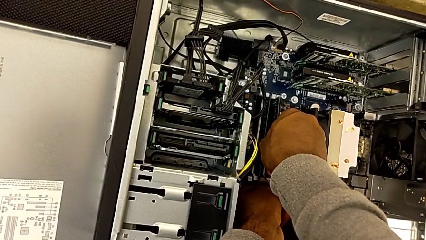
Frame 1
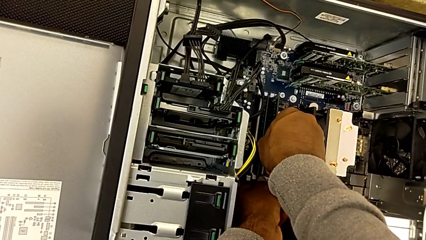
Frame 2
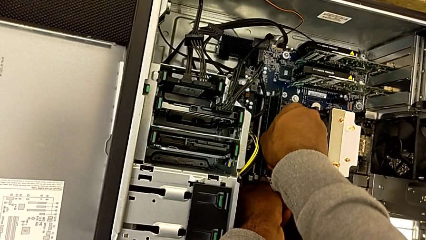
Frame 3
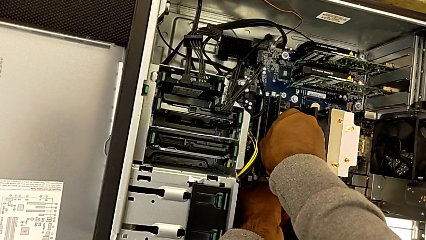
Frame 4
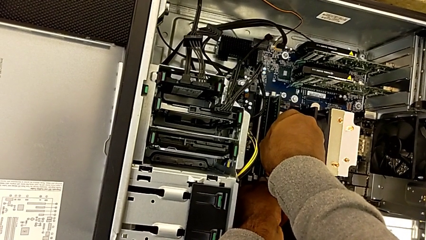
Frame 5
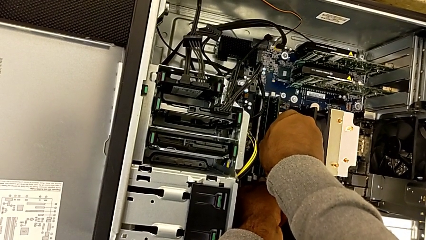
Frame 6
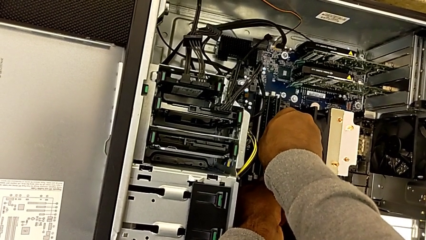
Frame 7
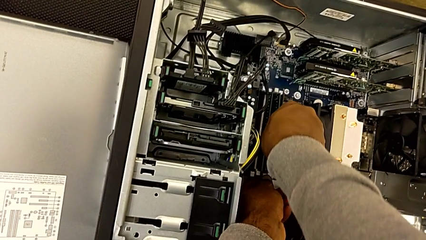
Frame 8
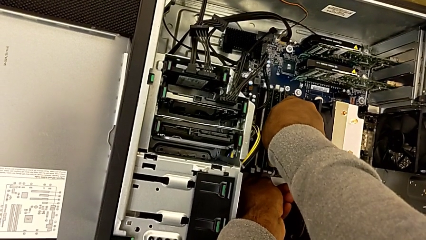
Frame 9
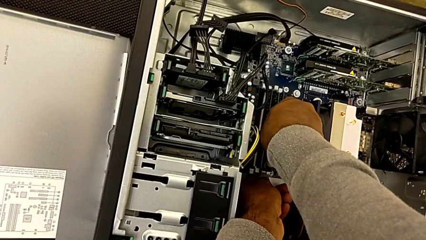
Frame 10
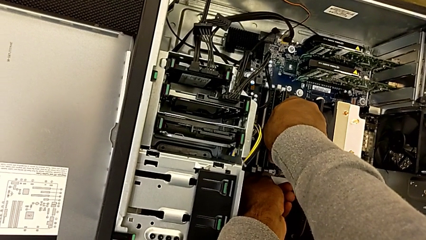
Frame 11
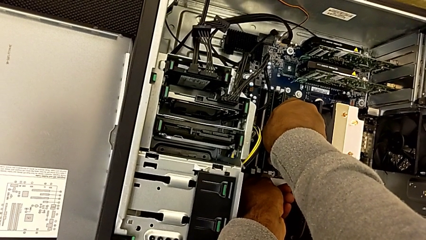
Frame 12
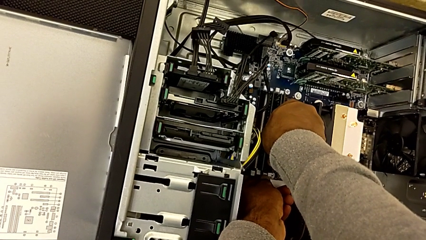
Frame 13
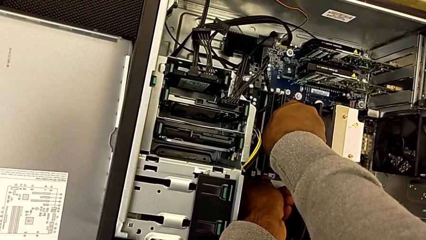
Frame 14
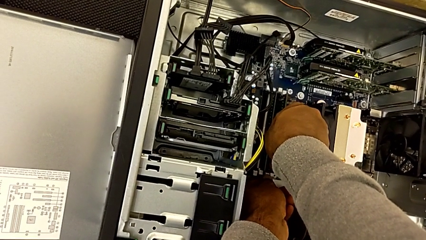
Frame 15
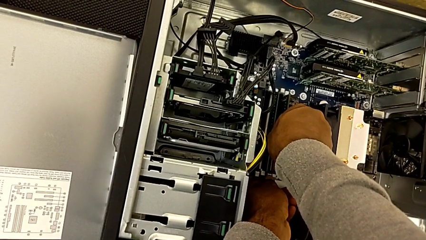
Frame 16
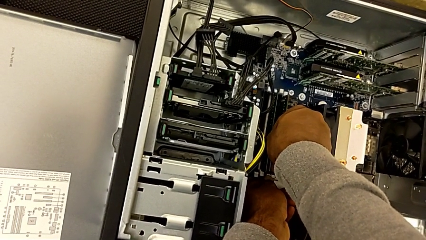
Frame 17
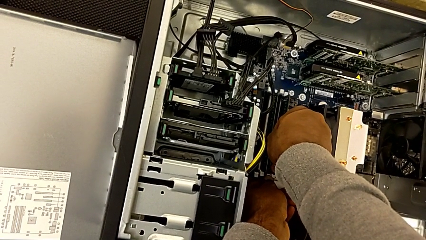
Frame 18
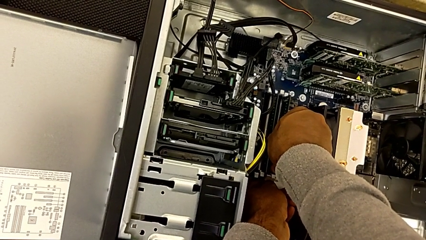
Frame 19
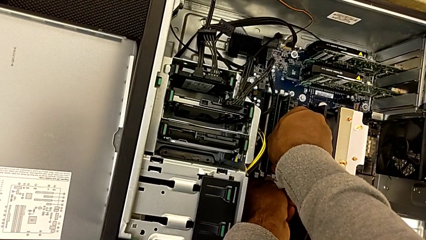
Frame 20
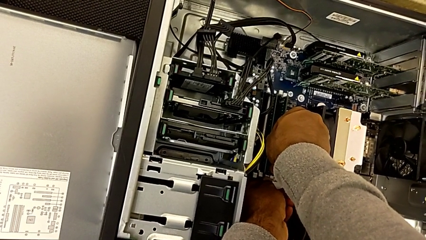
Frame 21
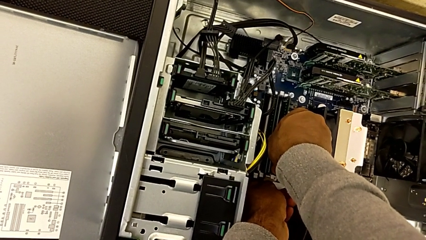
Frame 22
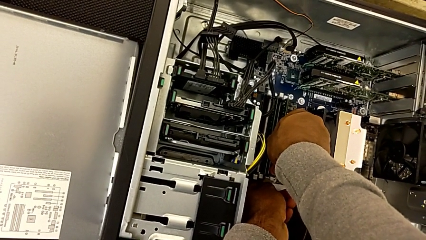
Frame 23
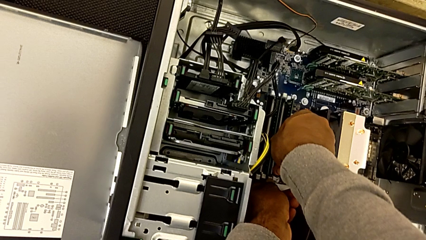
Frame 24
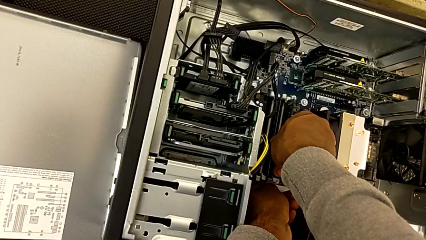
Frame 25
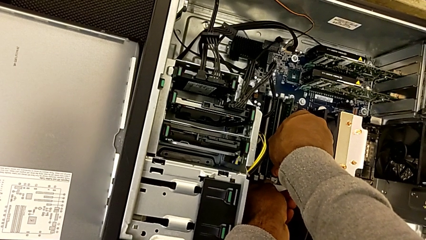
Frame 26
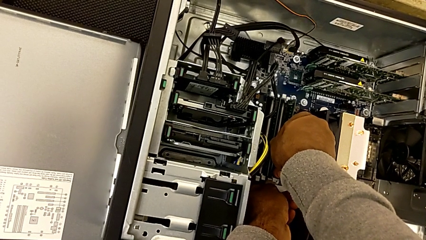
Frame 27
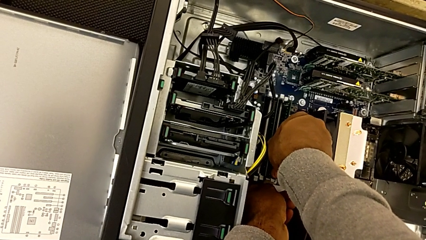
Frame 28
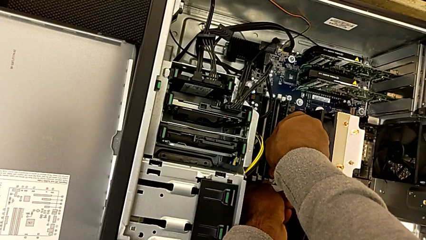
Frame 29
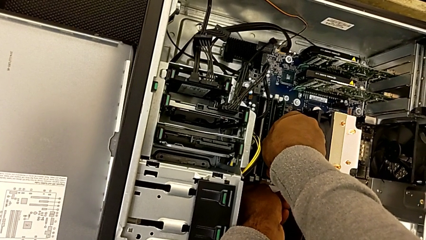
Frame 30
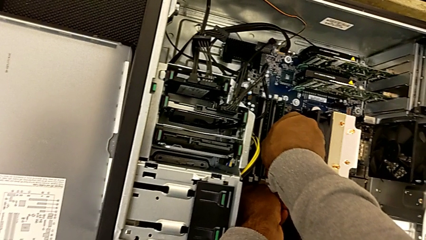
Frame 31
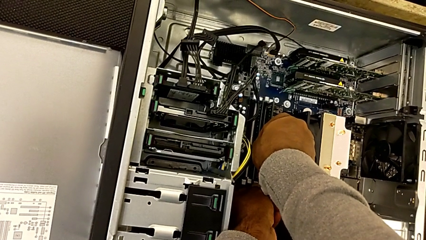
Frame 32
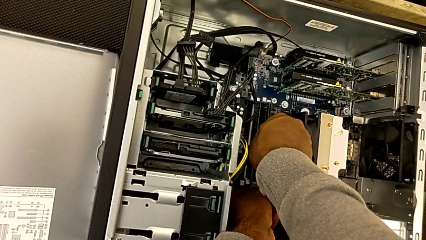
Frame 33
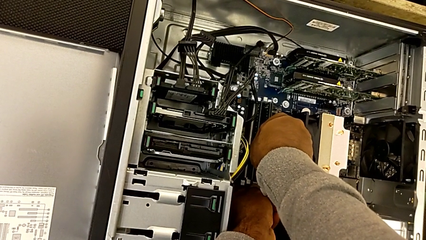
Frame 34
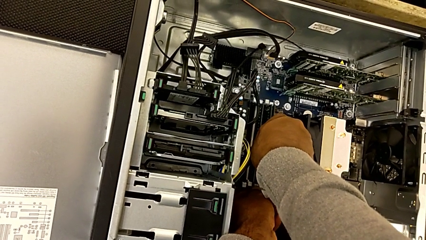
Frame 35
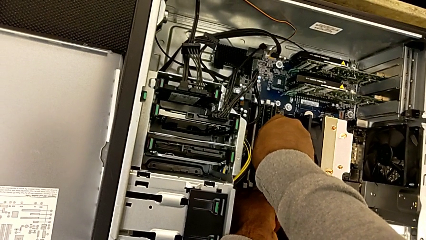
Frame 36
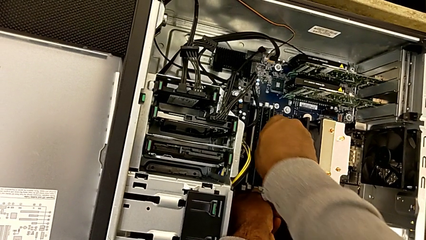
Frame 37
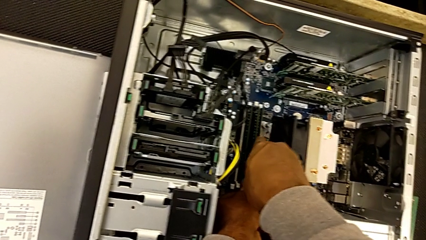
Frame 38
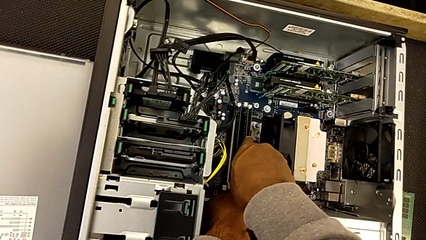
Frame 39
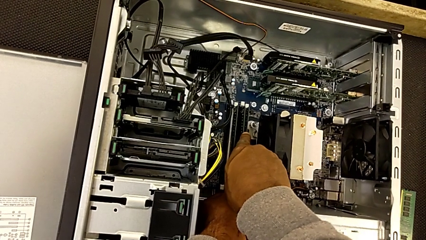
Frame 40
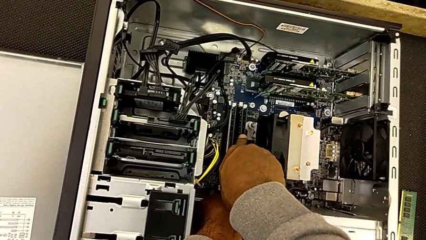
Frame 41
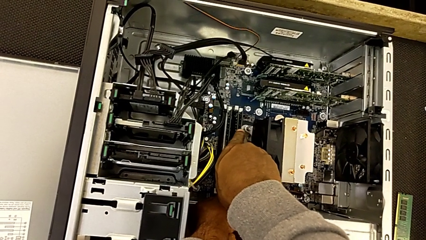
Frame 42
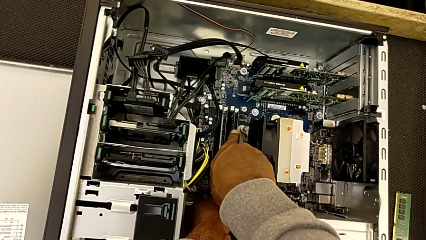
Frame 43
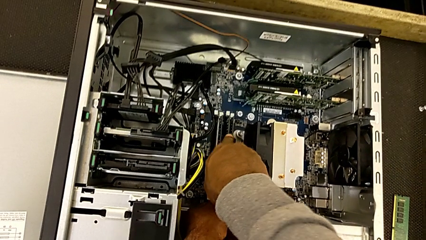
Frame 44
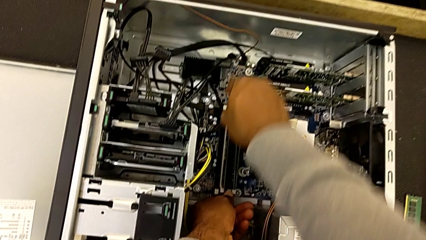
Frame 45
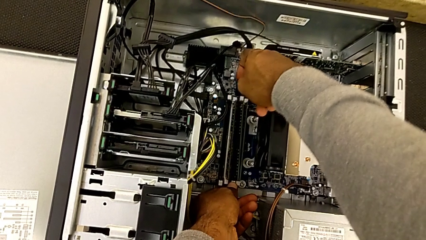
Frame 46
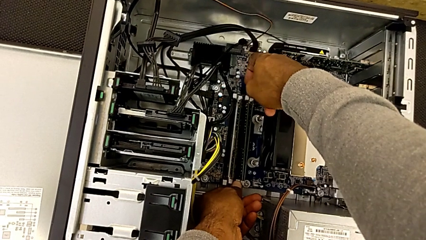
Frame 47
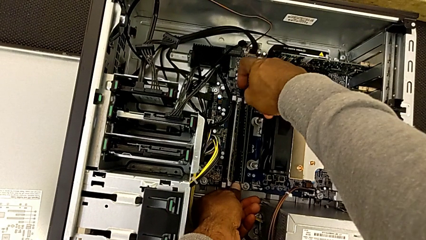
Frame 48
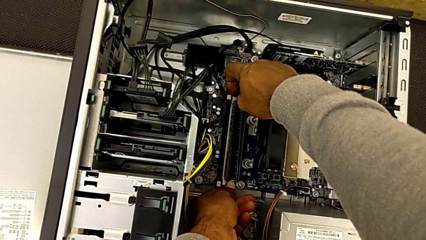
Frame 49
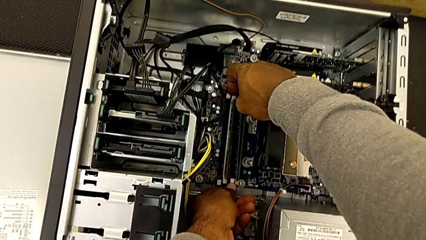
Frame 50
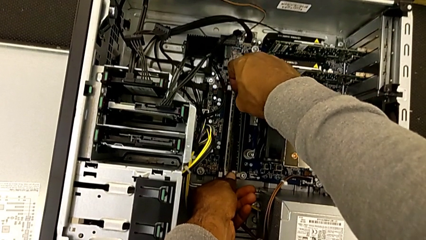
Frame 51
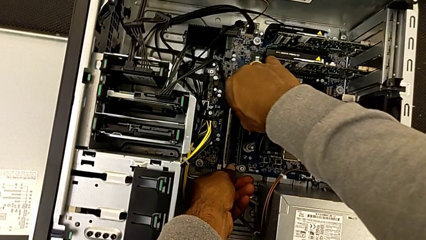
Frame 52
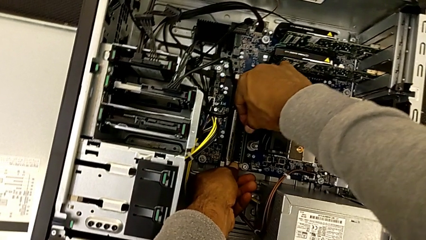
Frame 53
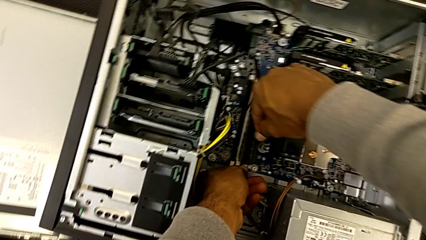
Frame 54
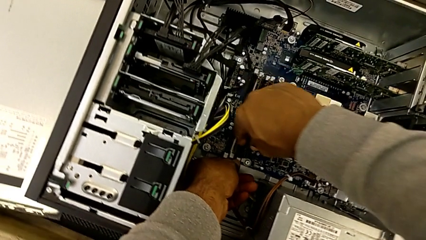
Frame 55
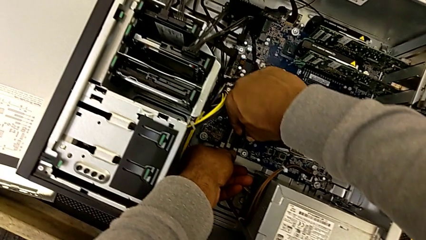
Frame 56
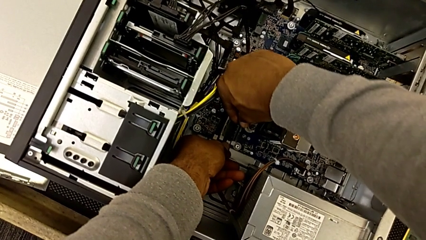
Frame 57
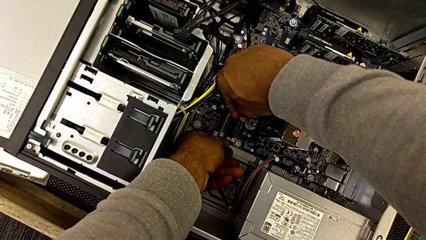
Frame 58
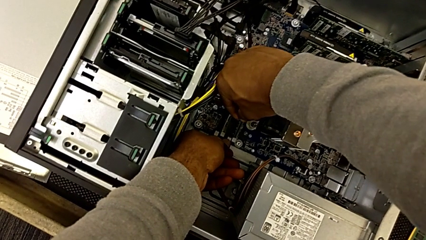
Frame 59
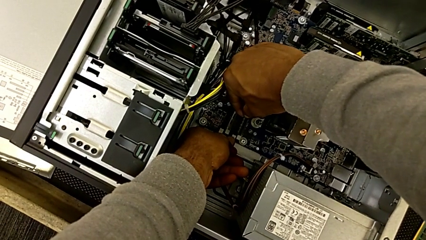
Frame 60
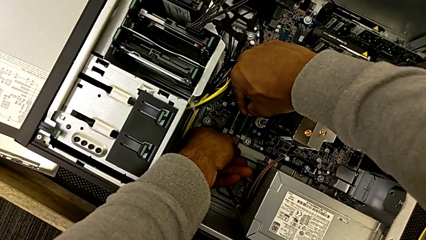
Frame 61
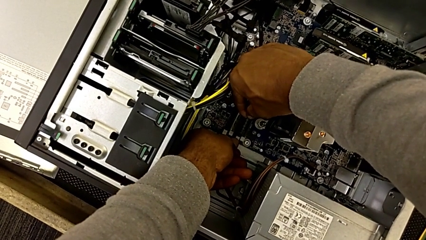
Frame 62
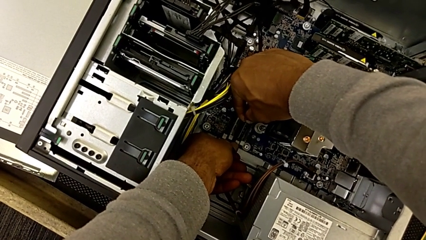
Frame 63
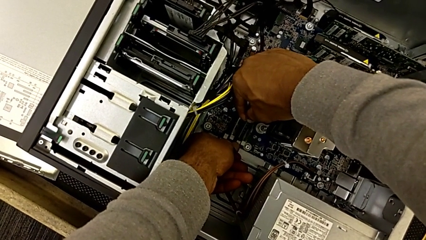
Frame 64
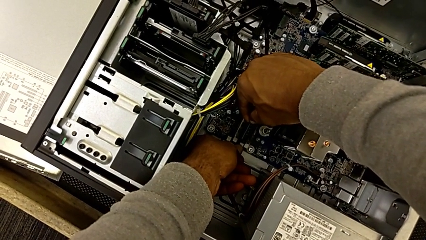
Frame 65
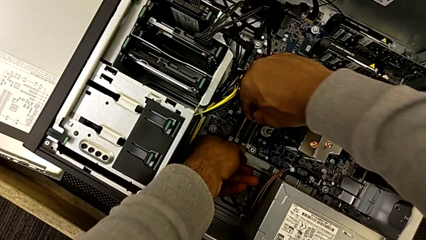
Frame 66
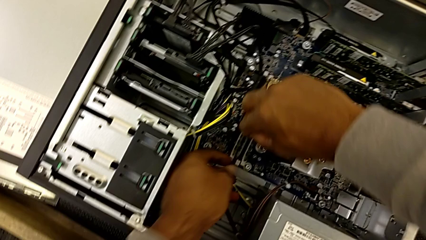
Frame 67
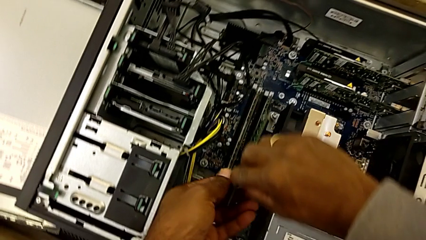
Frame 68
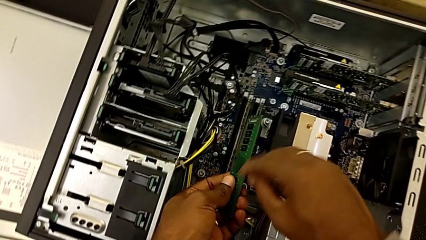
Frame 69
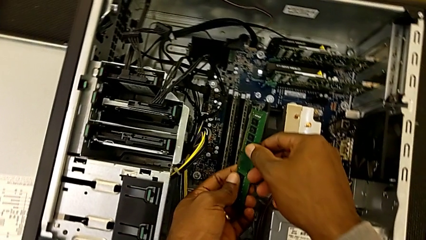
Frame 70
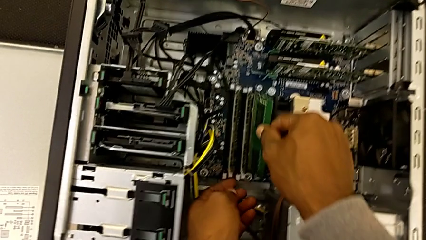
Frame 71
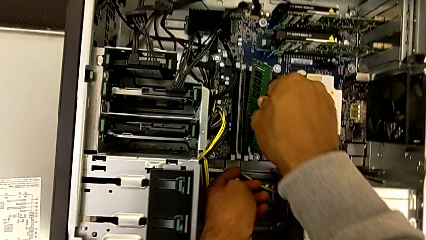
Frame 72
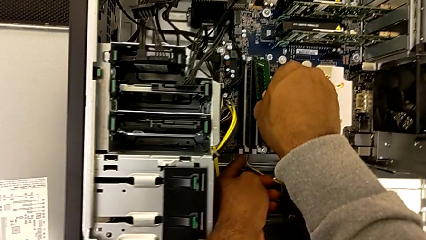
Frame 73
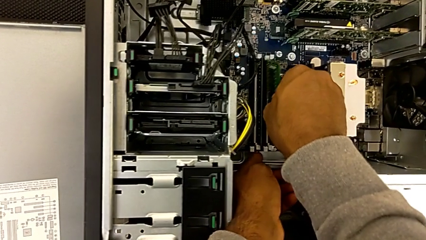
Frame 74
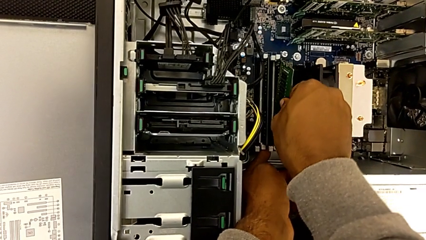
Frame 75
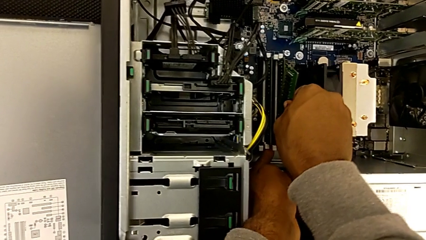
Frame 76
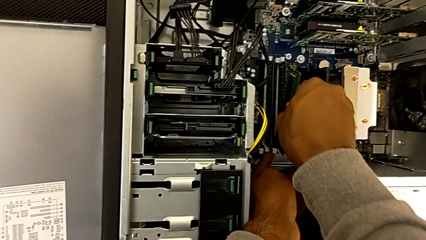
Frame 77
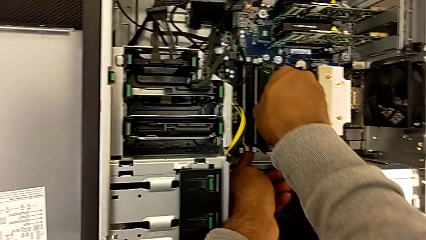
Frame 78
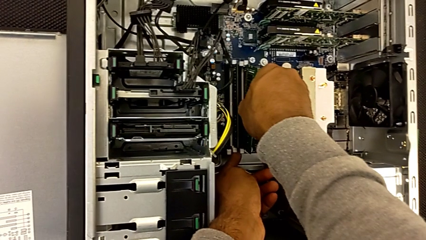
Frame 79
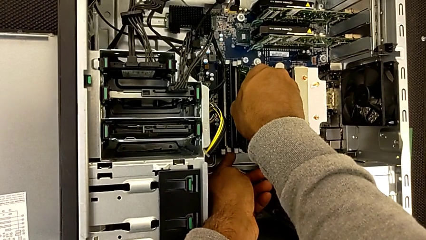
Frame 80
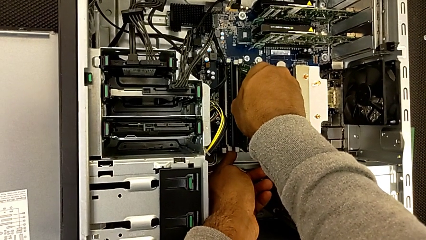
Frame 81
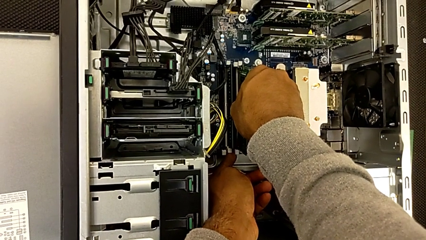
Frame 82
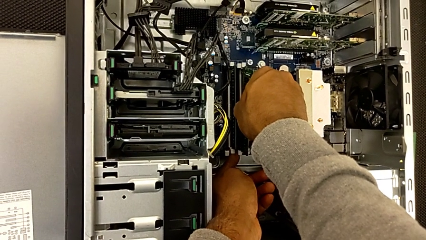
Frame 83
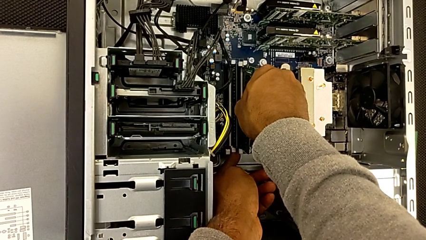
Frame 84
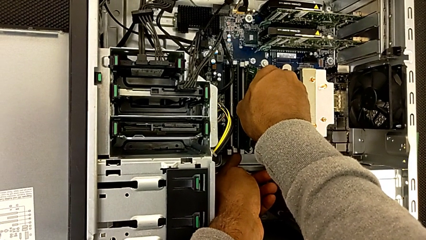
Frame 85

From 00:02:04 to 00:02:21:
The camera wearer is assembling the RAMs. They keep wrongly assembling the third RAM, failing to assemble the RAM, and begin to assemble it.
